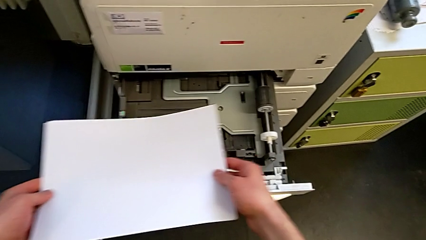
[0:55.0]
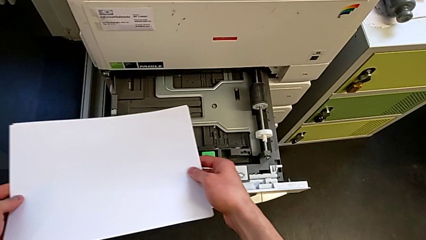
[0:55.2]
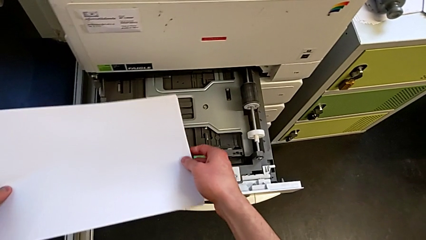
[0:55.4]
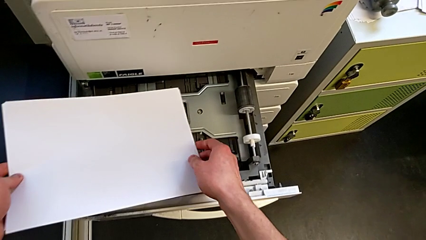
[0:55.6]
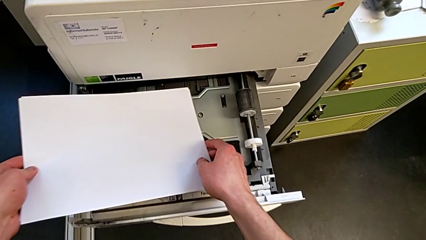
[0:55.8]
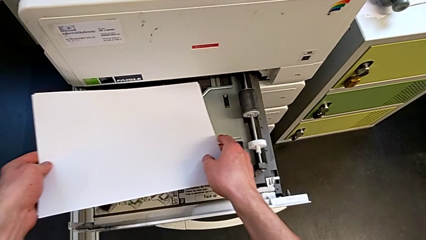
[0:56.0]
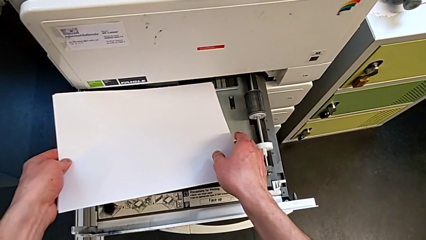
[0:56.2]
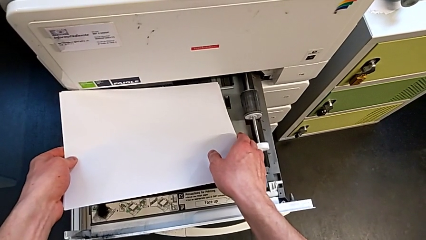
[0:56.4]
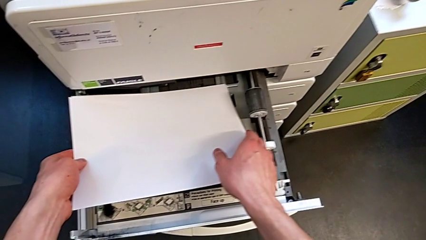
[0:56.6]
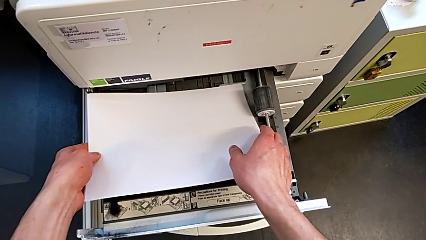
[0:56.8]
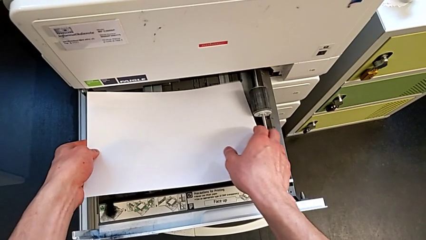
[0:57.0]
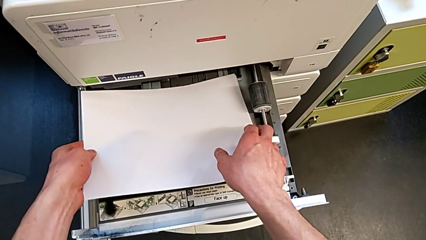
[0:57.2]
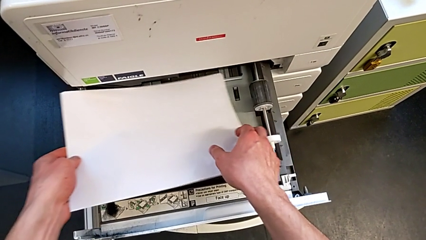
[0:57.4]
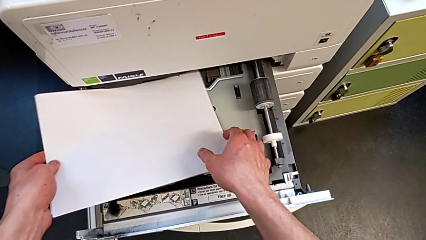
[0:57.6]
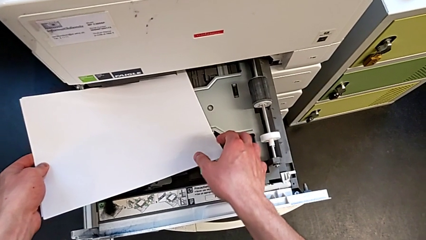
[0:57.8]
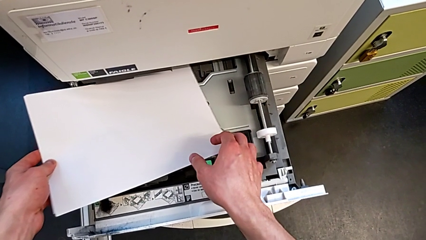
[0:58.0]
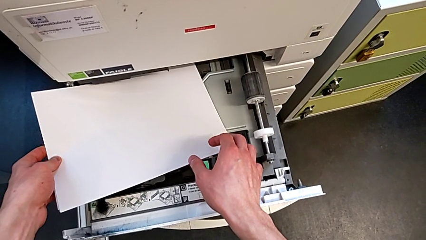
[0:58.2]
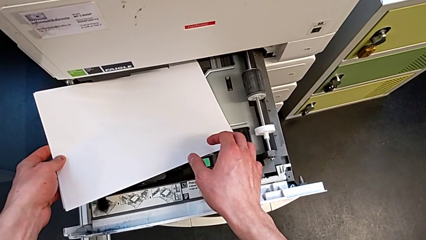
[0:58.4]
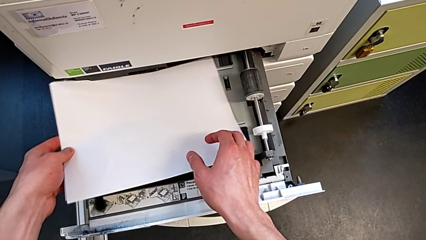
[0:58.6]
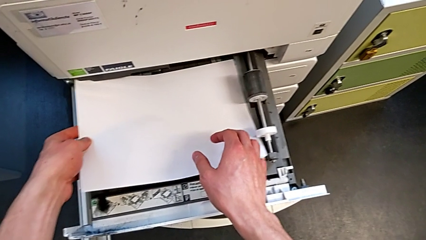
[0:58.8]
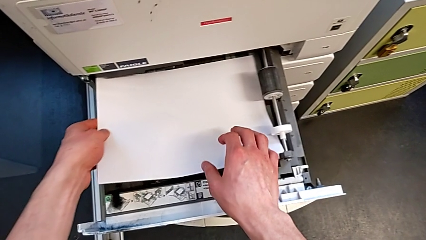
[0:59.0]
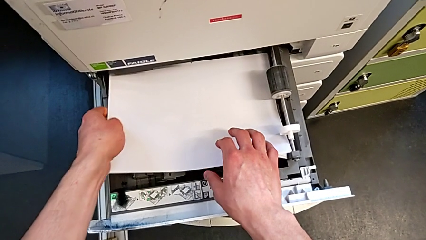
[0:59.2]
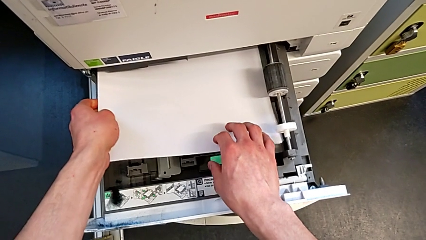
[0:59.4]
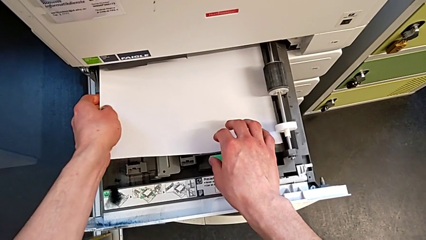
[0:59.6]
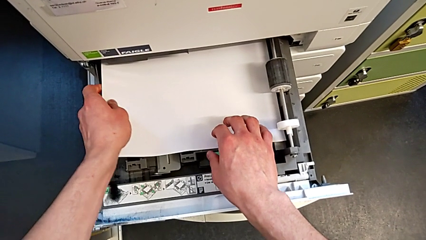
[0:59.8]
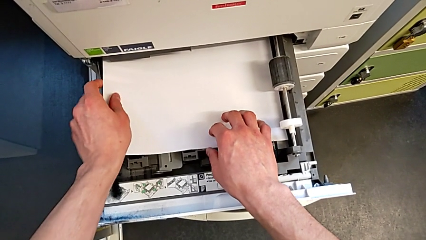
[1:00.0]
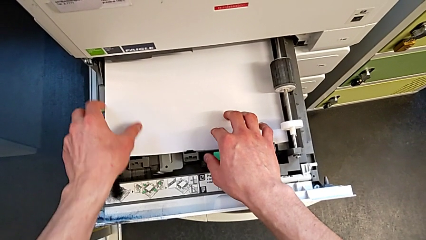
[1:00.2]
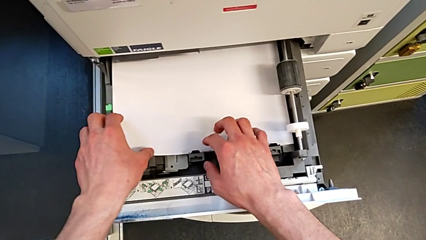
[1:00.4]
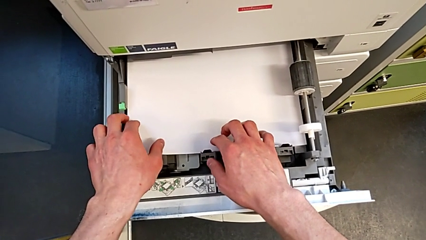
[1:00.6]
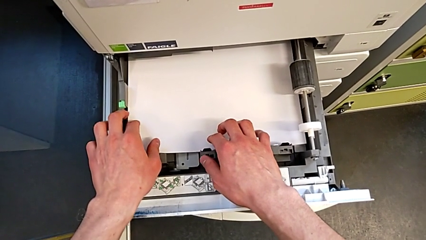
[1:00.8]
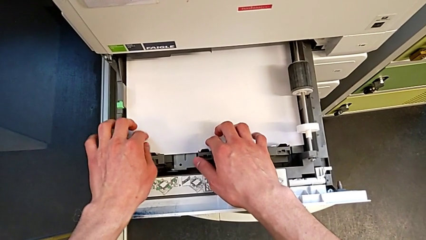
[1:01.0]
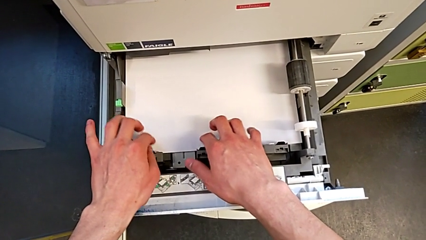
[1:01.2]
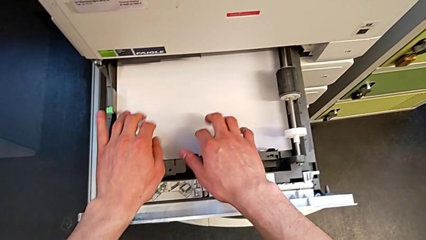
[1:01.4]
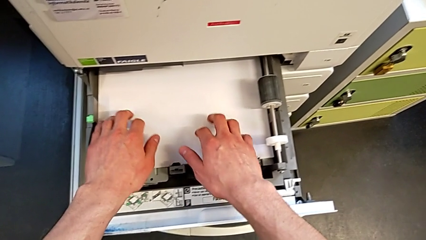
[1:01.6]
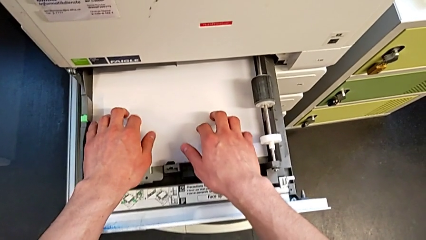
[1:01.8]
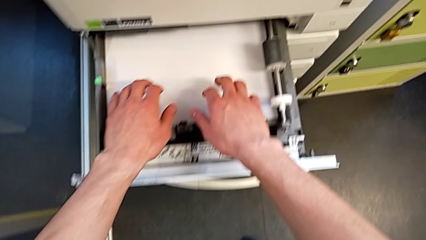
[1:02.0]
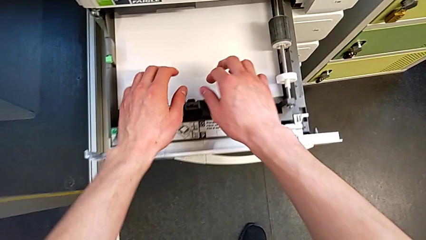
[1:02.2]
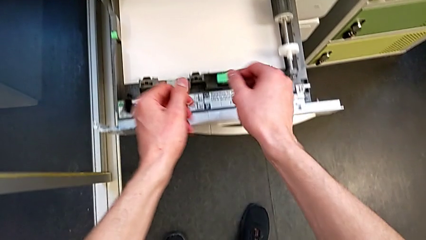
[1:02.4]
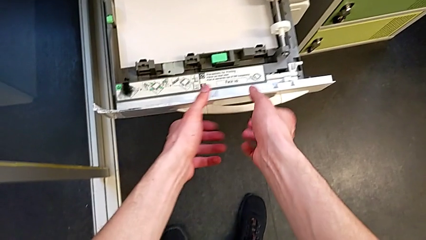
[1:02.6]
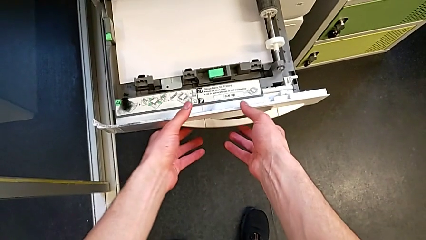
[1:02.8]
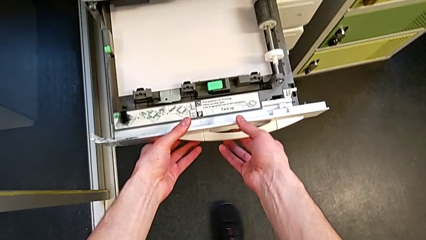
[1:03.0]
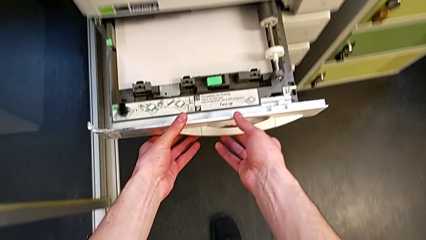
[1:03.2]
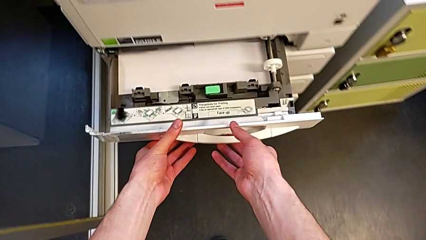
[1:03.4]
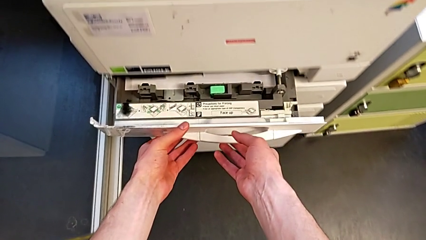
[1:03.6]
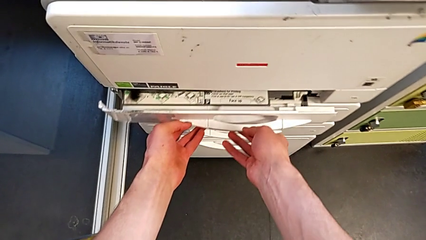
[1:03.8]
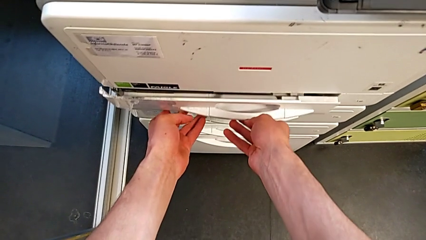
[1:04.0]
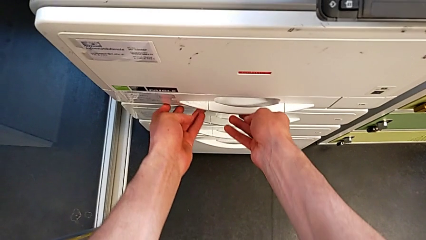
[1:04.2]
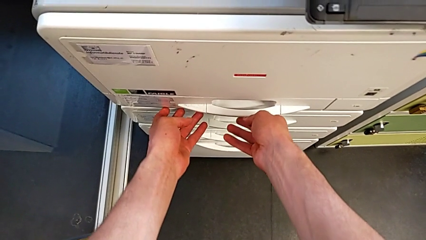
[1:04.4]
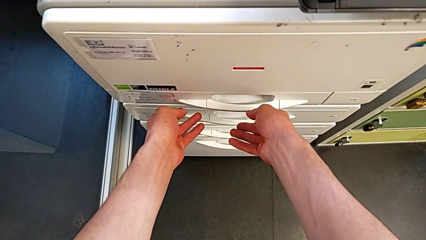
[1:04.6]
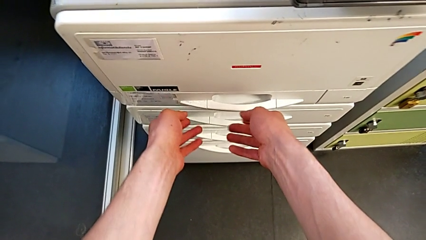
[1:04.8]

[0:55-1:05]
The camera wearer is loading the paper stack into the first tray. They keep inserting the white paper stack and close the first paper tray.

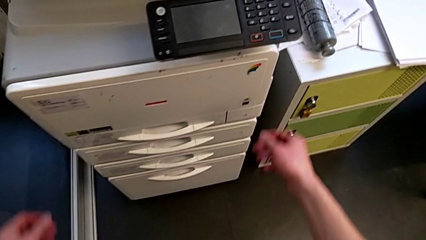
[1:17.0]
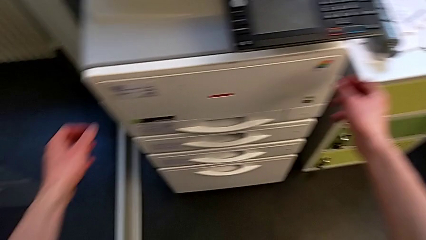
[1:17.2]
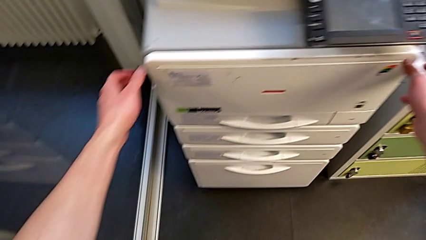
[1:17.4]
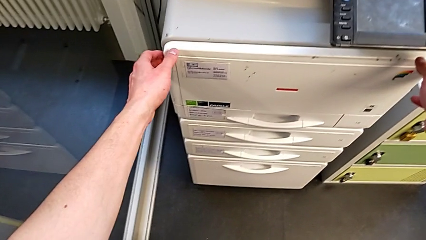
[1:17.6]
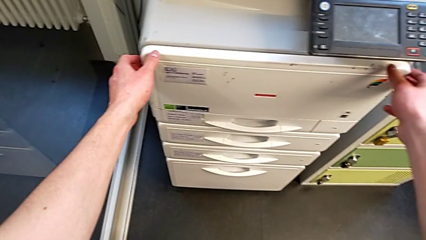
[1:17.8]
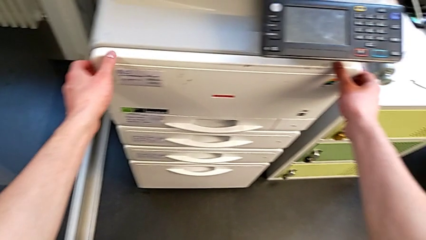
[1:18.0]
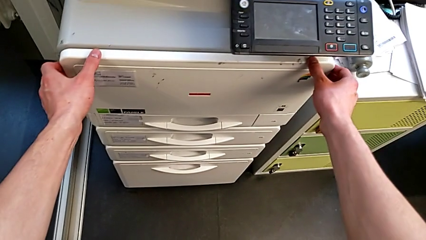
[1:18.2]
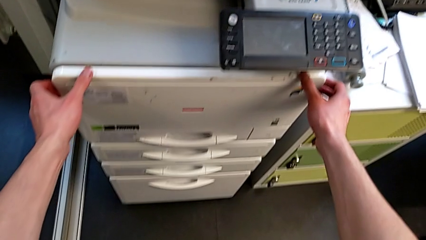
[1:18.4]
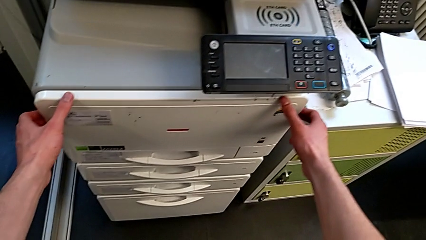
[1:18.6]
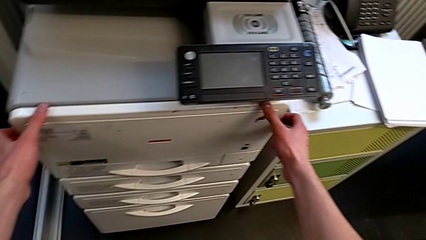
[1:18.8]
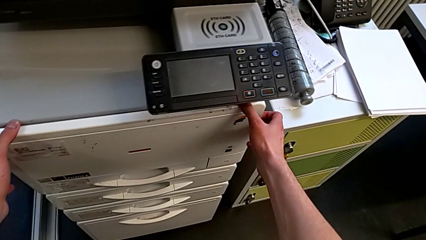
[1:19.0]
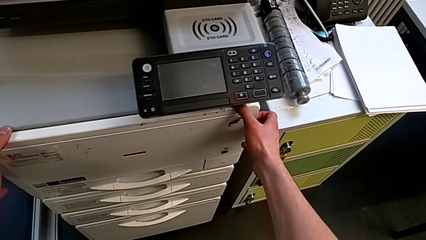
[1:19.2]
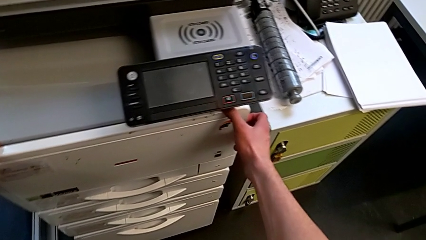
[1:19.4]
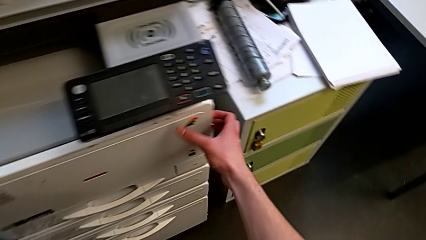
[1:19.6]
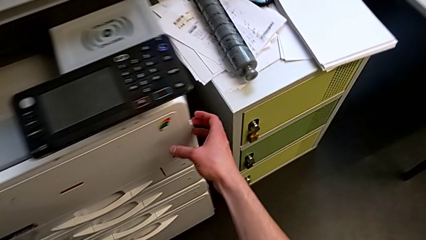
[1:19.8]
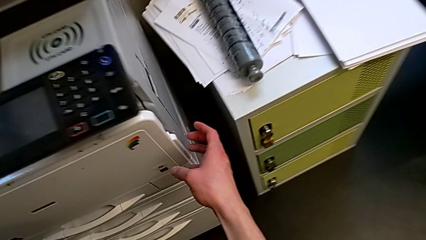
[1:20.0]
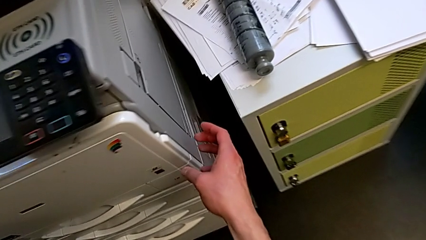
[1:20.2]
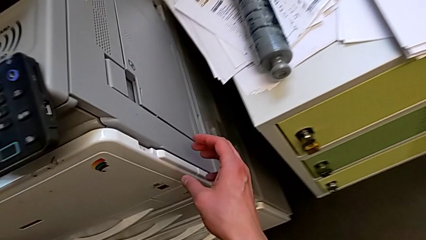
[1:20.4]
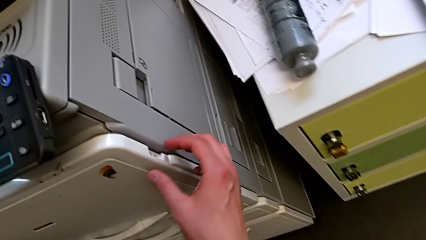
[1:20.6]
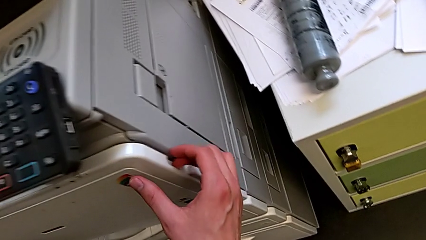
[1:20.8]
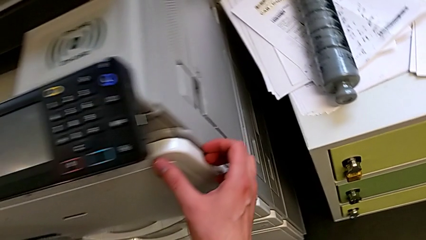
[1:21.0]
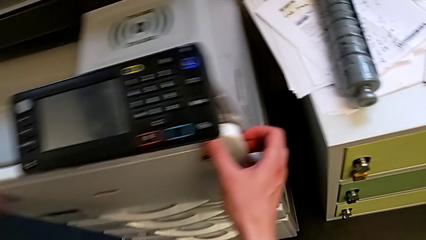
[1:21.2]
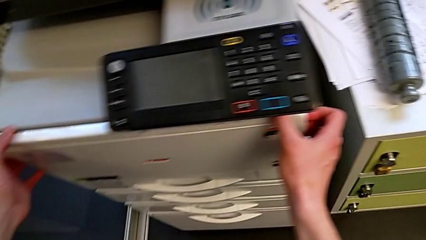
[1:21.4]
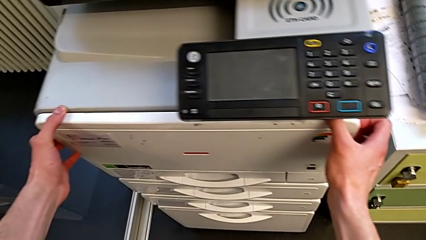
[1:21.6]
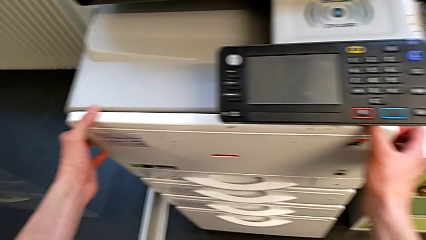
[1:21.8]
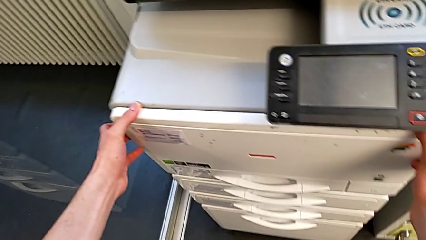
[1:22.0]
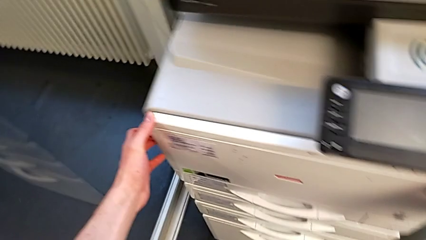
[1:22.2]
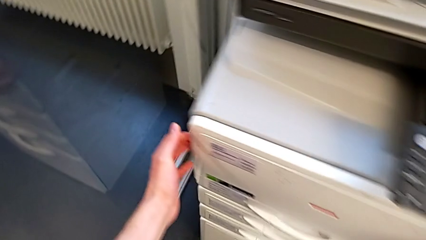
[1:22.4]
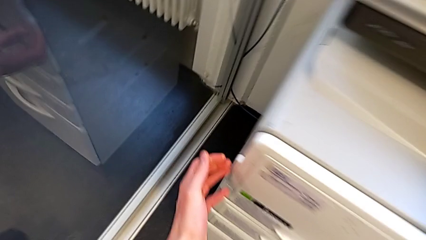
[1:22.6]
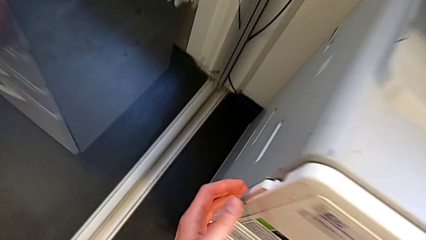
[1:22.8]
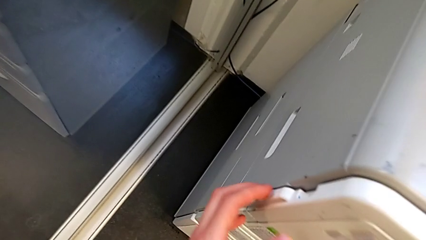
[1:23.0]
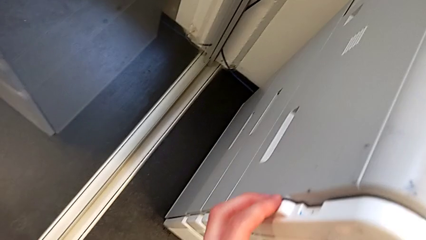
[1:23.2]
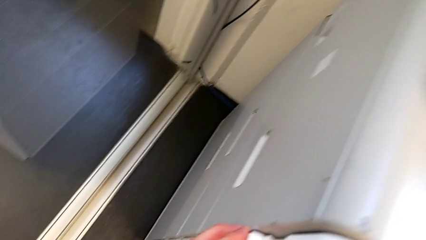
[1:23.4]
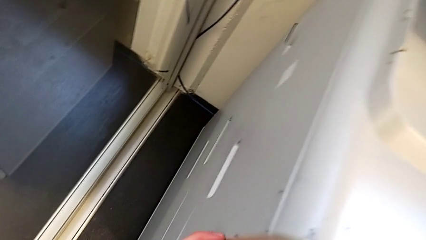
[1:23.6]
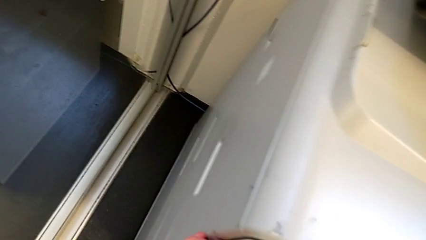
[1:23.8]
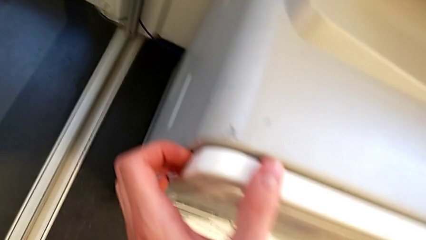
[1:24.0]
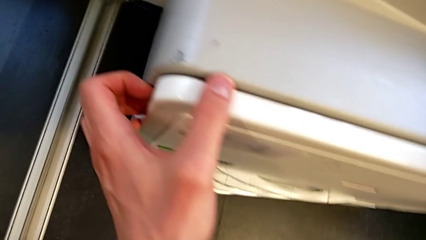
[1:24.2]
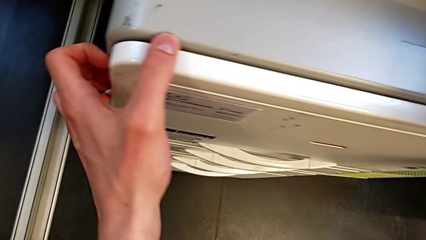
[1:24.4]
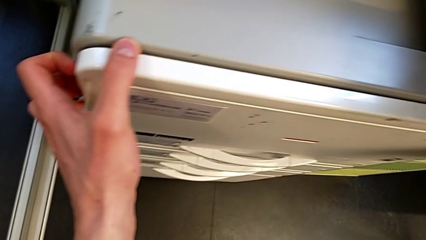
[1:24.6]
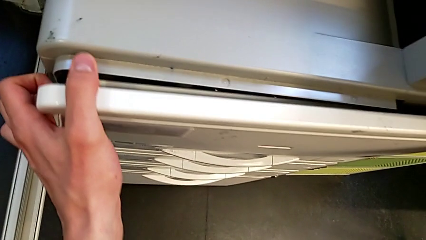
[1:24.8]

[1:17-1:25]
The camera wearer is changing the black ink cartridge in the printer. They inspect the cartridge gate.
